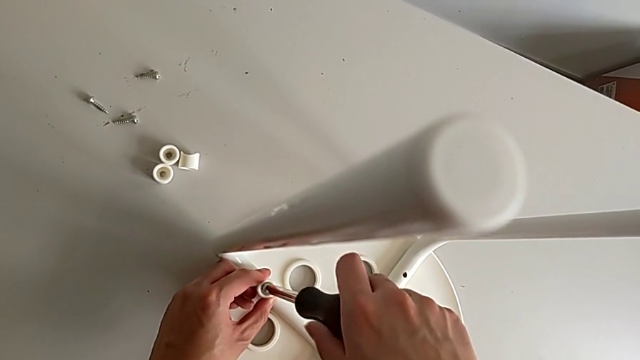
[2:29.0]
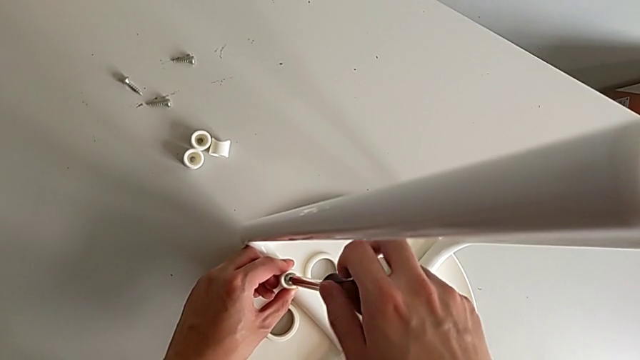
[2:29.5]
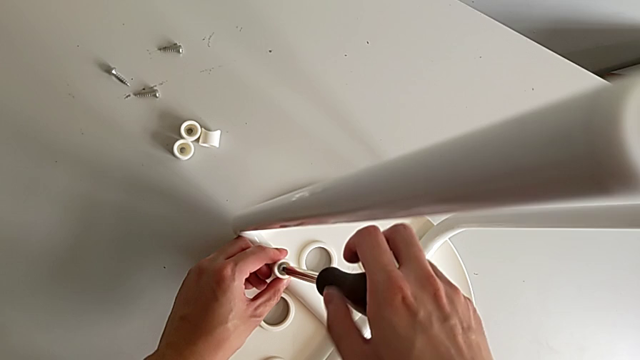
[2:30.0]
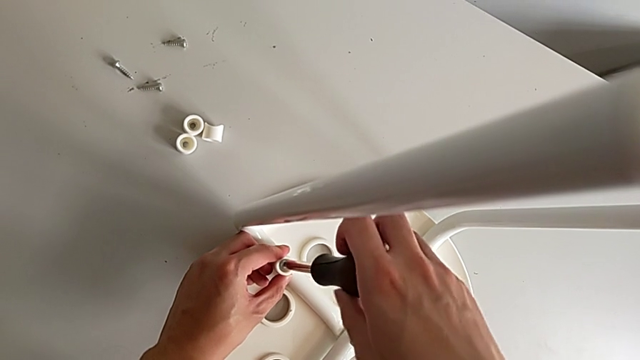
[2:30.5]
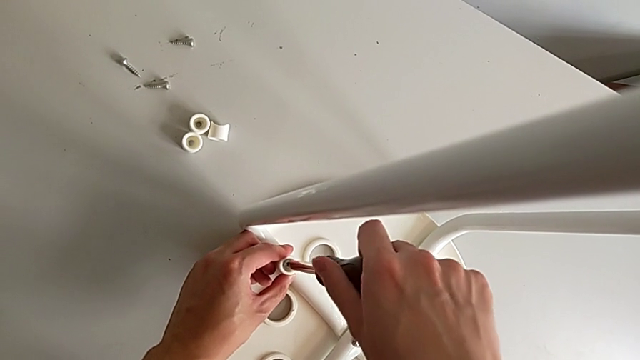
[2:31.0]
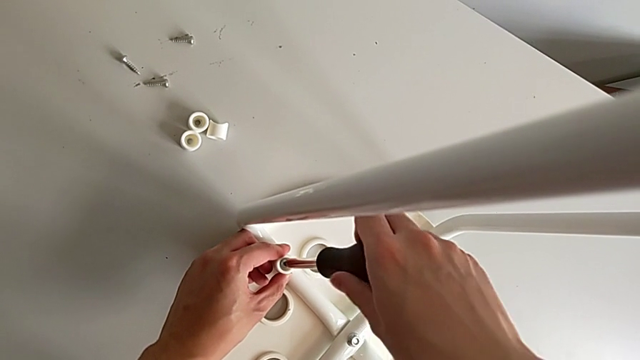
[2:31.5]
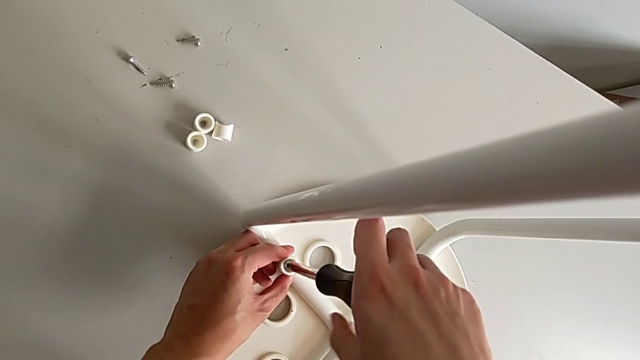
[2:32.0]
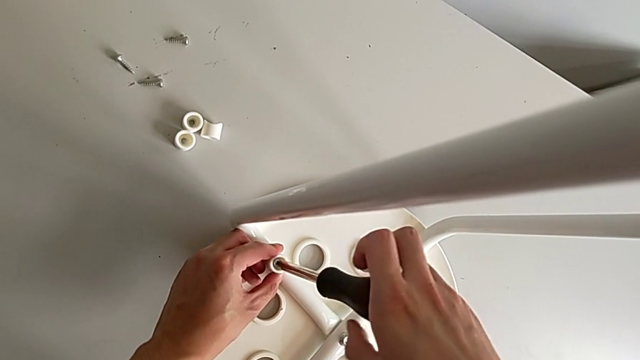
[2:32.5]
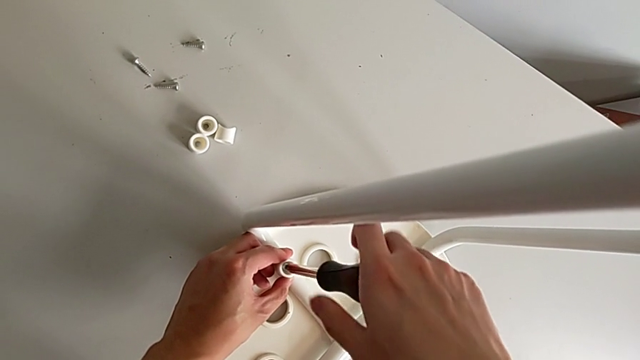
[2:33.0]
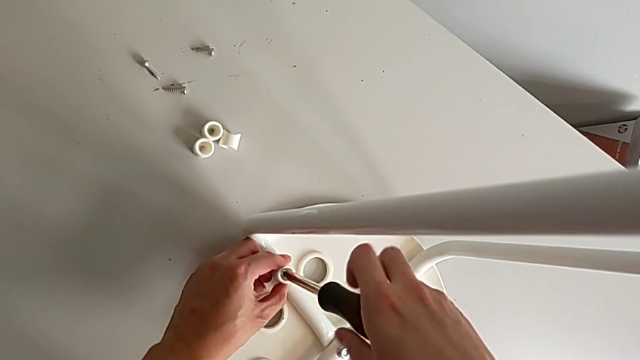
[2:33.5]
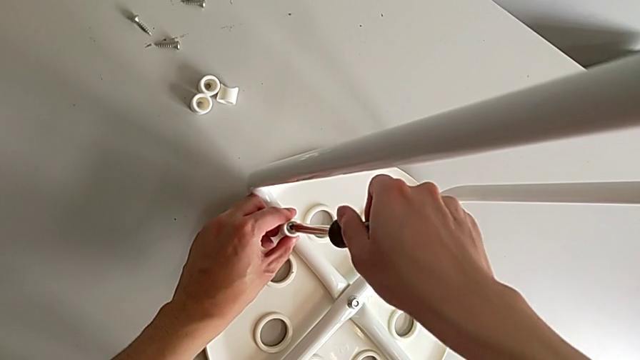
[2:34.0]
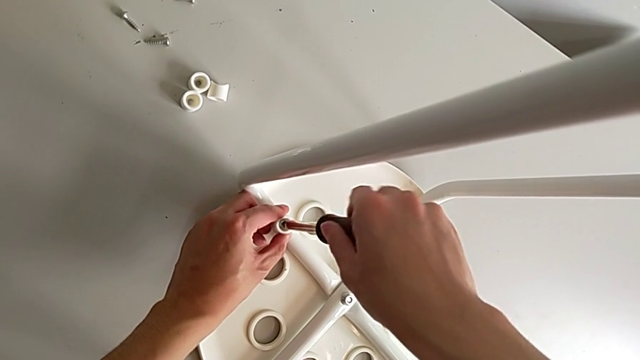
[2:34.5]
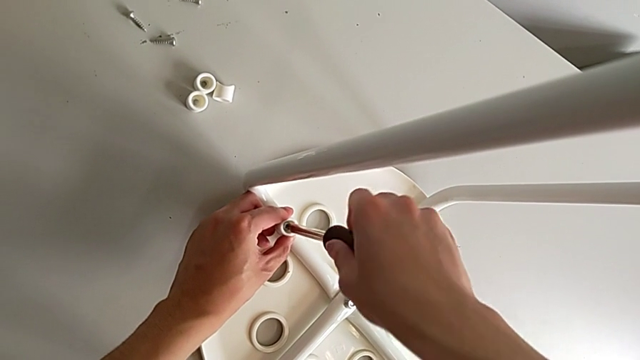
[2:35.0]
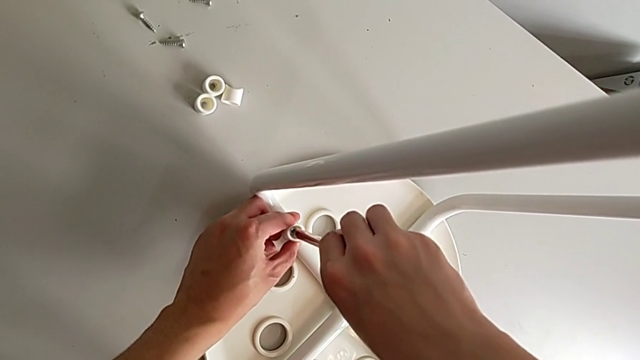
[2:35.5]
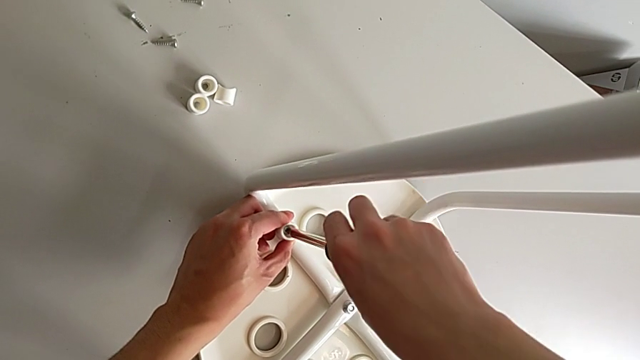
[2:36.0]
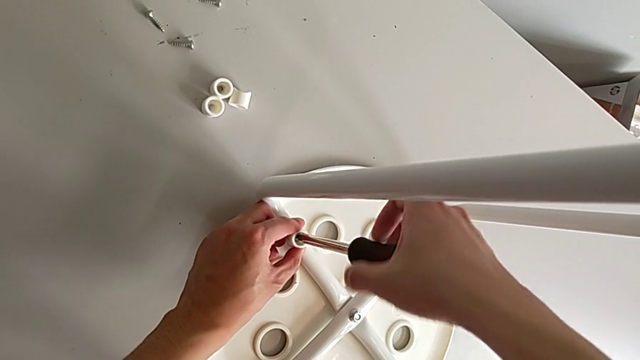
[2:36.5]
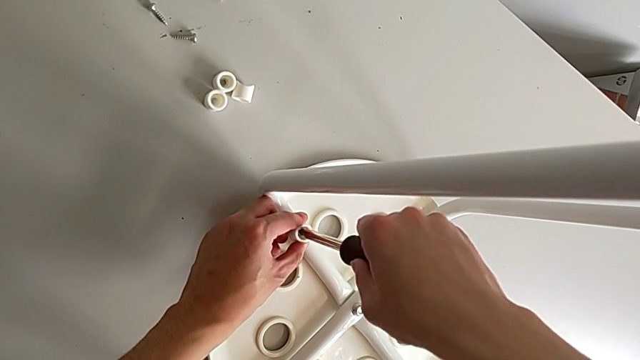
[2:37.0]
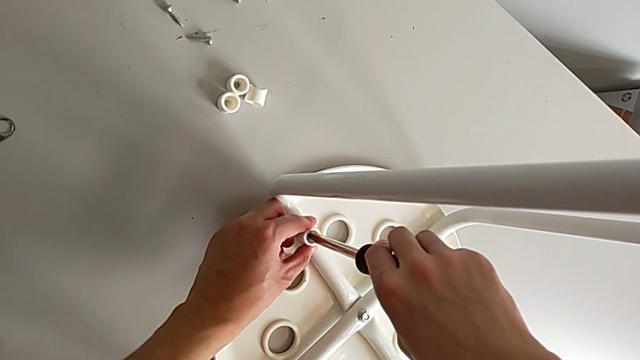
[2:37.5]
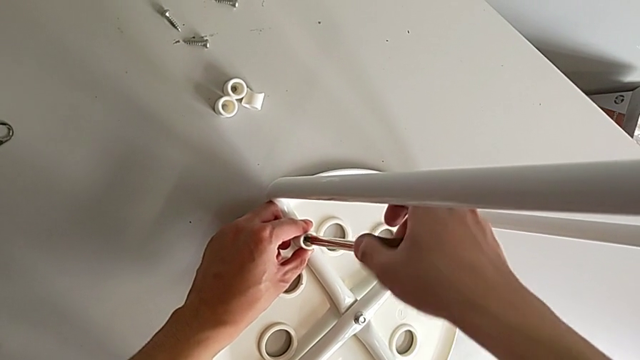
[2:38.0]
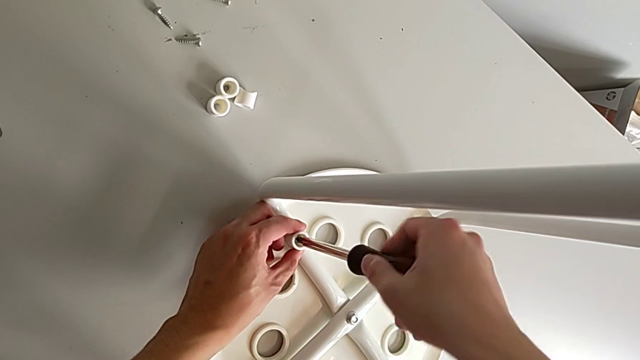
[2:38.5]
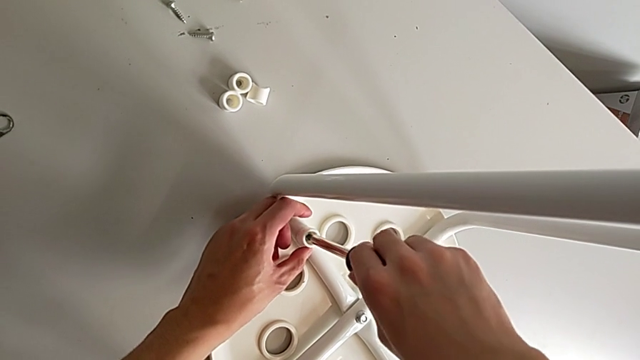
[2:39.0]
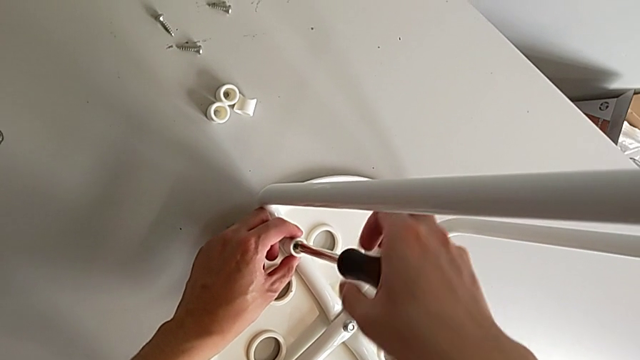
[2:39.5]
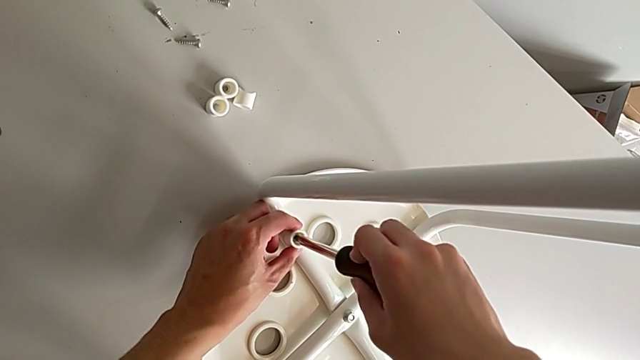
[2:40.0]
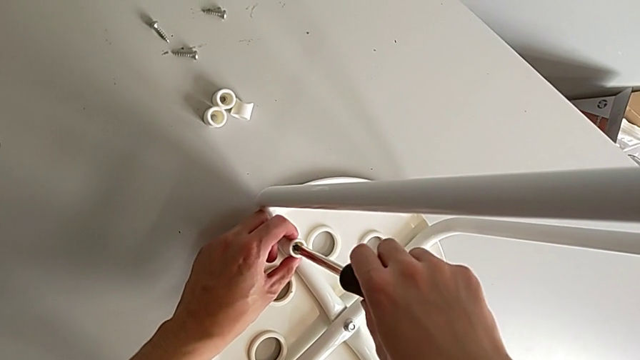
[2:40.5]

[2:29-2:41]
The camera wearer is assembling the seat. They screw the screw.

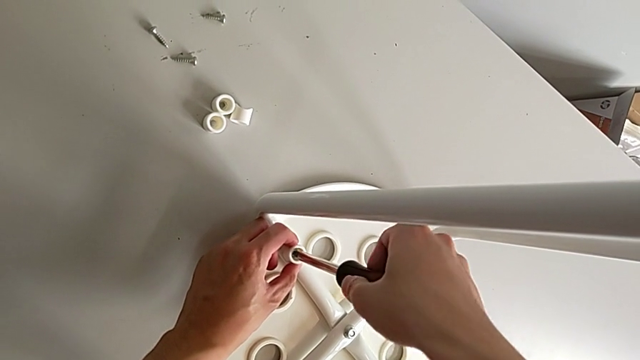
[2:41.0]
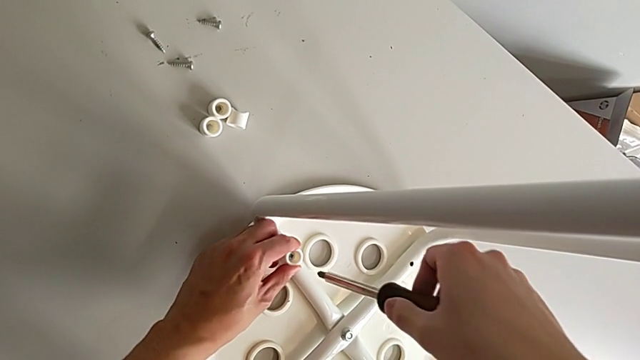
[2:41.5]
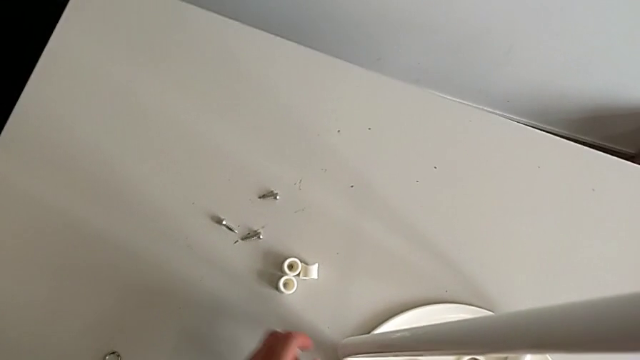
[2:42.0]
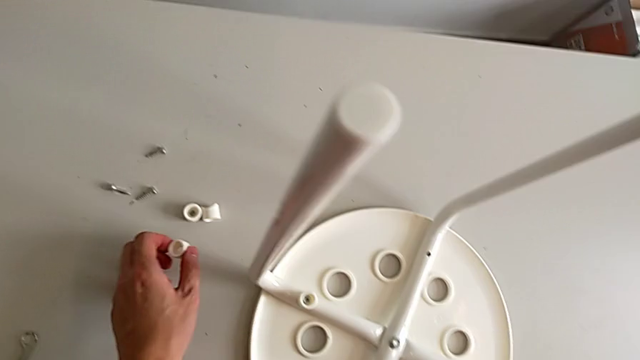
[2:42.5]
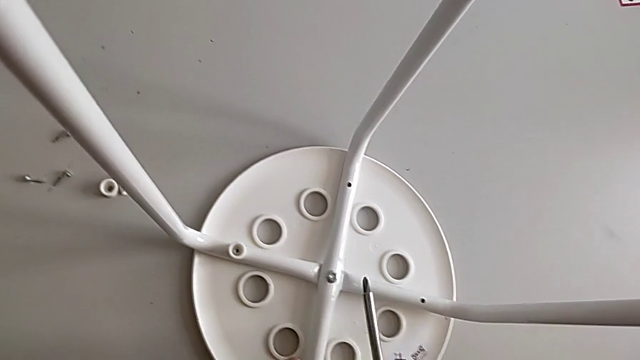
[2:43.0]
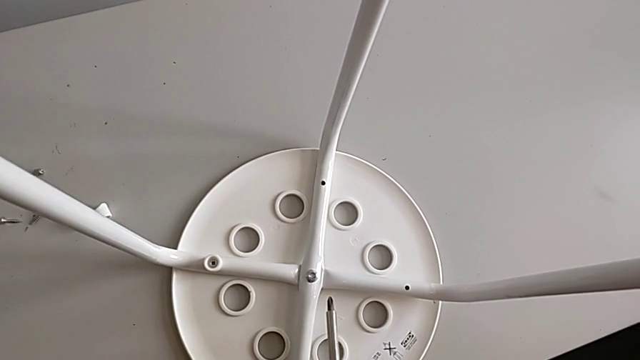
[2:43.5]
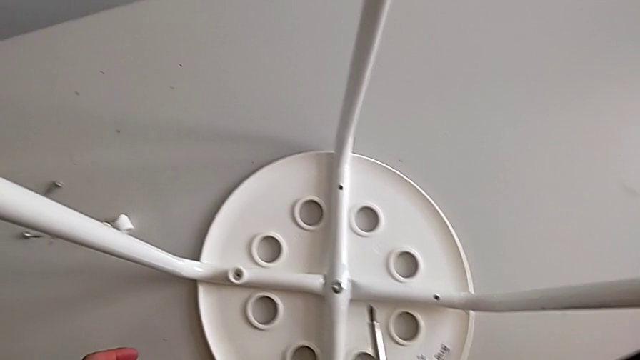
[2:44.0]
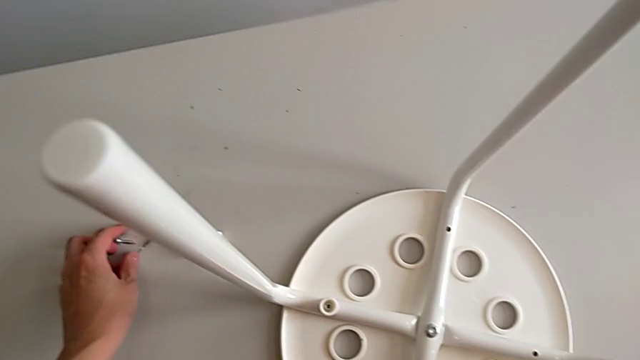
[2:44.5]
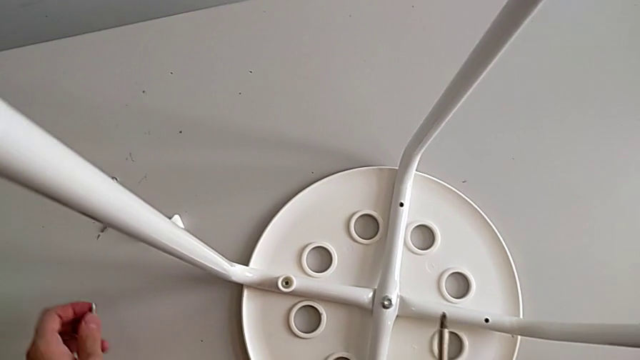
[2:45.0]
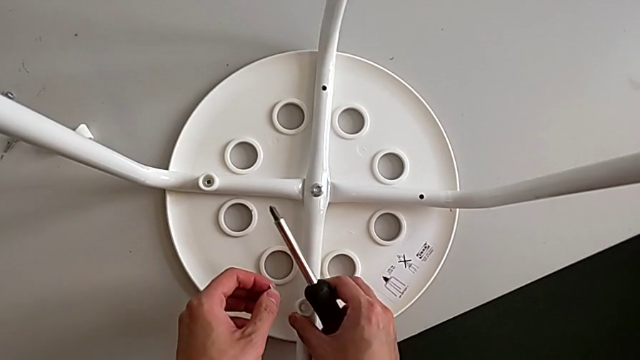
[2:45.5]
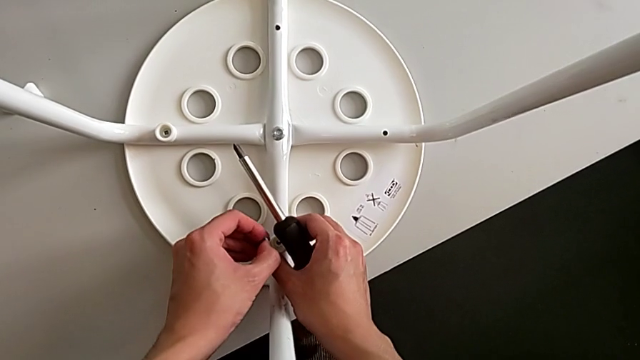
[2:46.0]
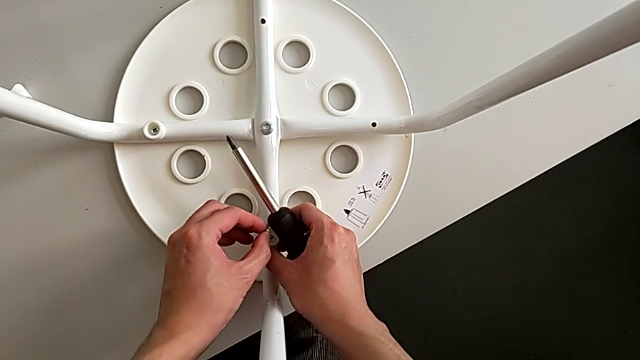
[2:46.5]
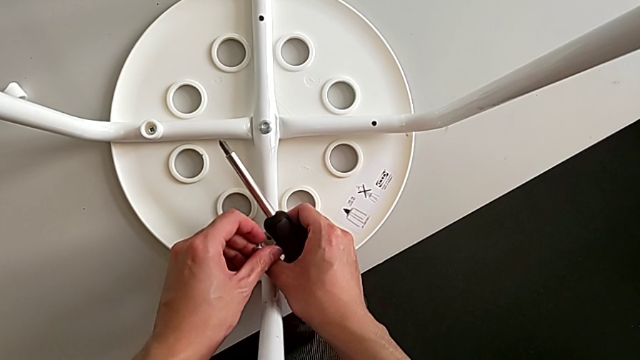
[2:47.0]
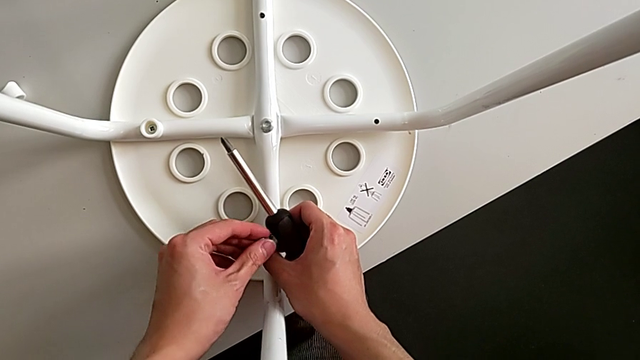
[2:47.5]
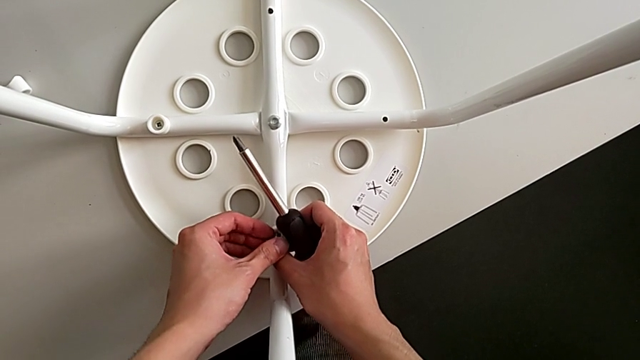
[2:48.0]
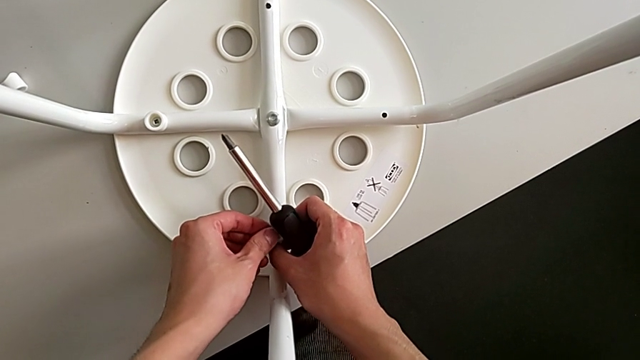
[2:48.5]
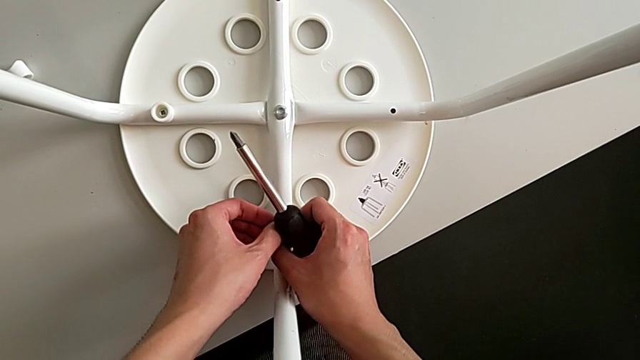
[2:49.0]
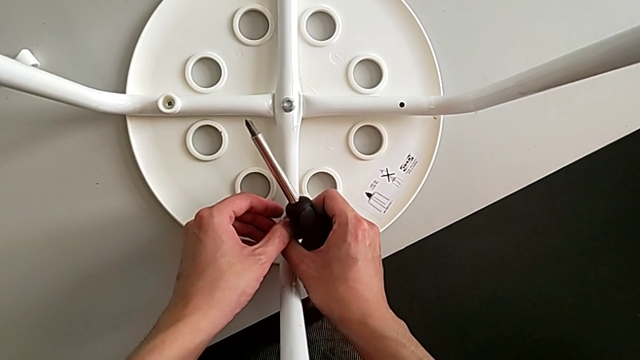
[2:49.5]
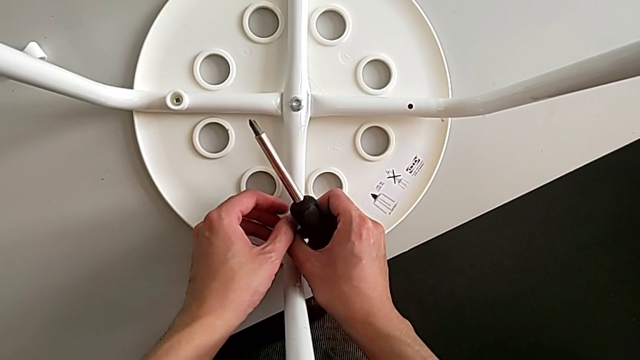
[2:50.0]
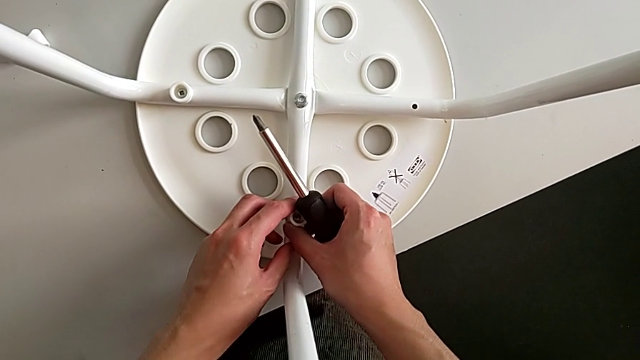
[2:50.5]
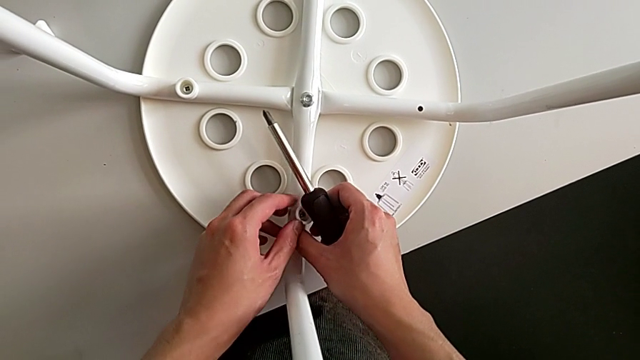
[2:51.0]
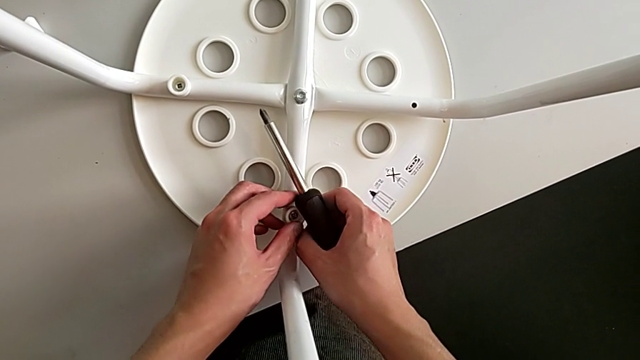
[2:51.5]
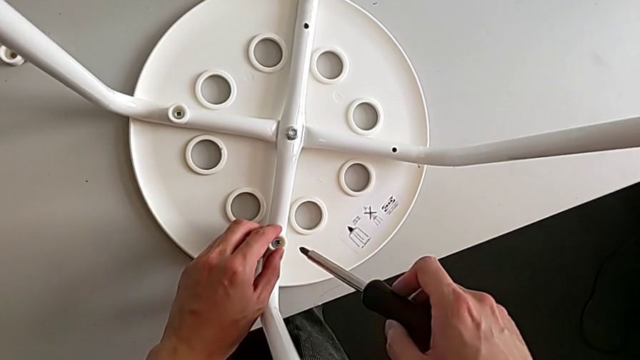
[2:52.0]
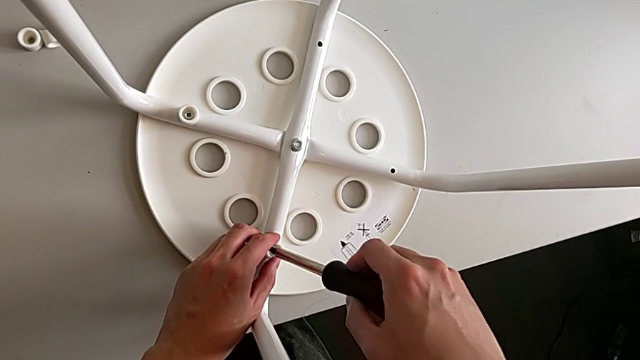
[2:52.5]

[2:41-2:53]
The camera wearer is assembling the seat. They withdraw the screwdriver, grab the washer, approach the leg, approach the screw, grab it, approach the washer, insert the screw and approach it.
